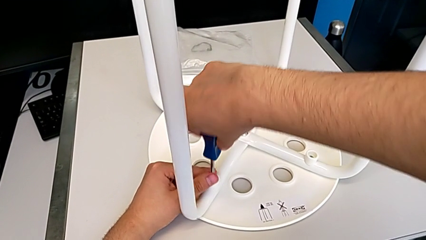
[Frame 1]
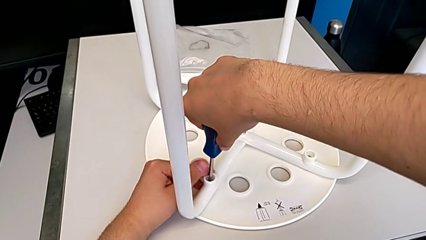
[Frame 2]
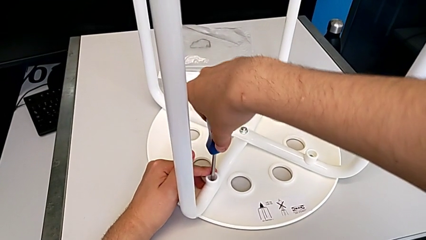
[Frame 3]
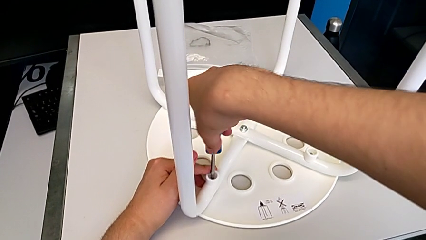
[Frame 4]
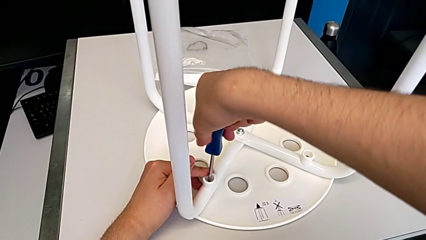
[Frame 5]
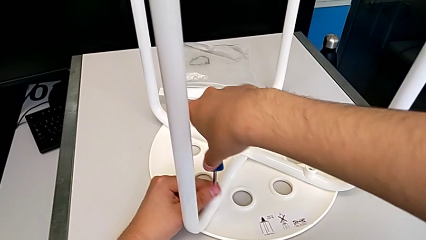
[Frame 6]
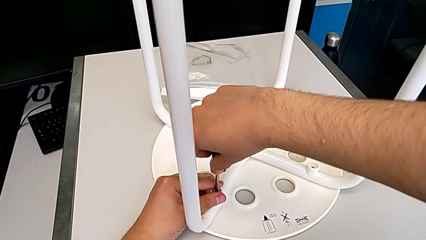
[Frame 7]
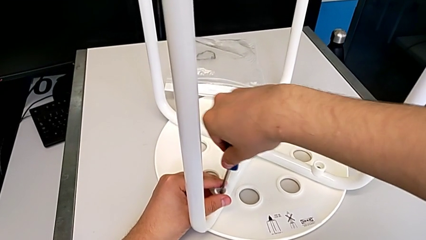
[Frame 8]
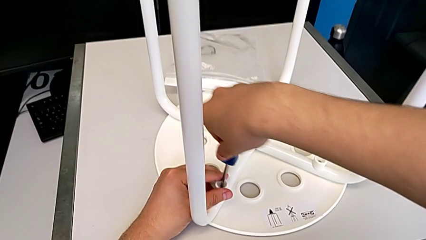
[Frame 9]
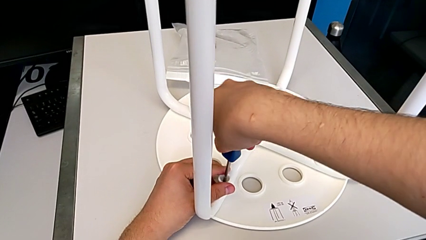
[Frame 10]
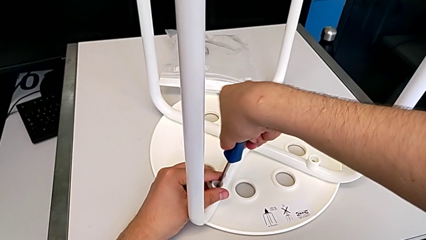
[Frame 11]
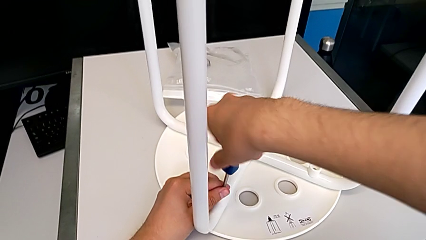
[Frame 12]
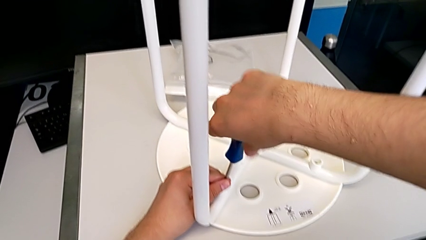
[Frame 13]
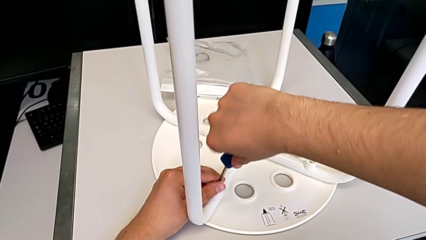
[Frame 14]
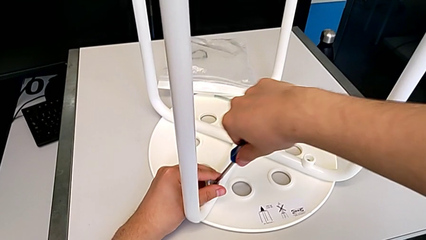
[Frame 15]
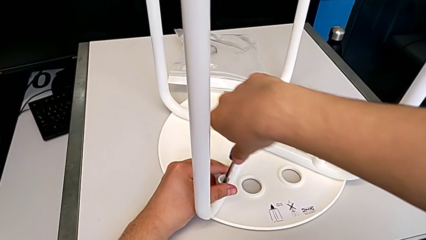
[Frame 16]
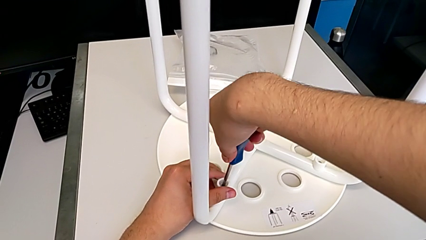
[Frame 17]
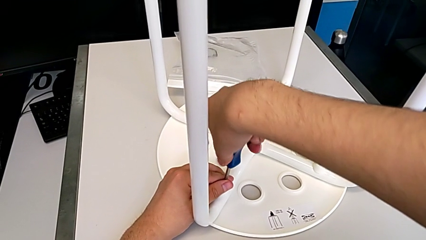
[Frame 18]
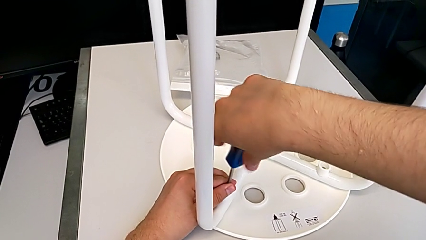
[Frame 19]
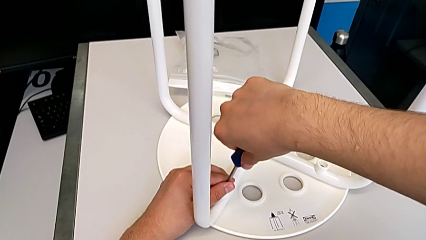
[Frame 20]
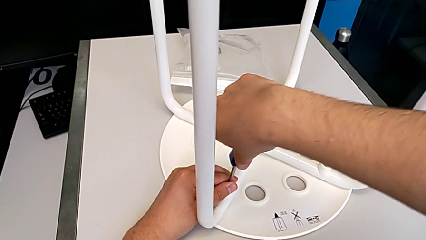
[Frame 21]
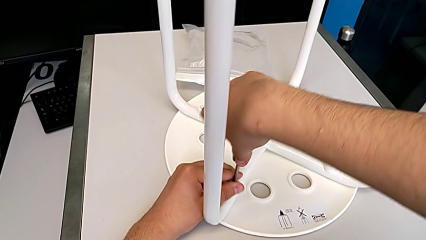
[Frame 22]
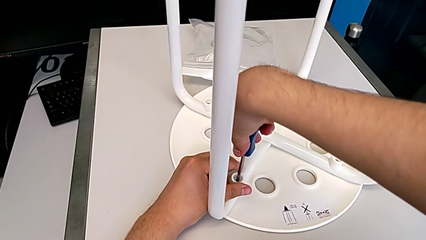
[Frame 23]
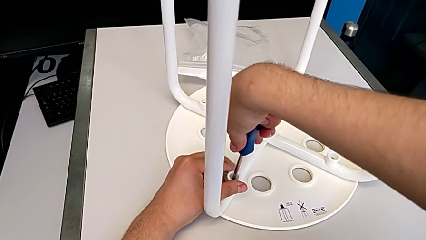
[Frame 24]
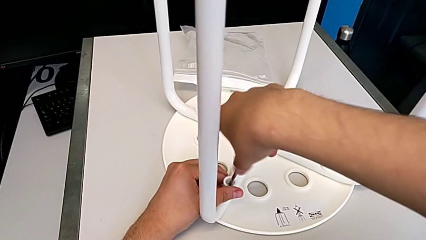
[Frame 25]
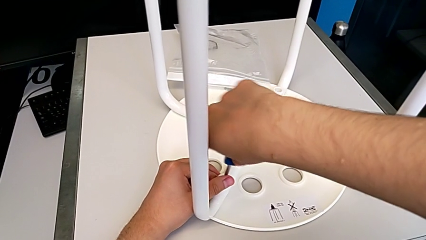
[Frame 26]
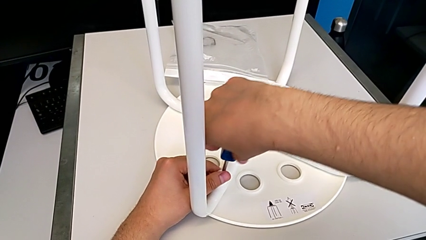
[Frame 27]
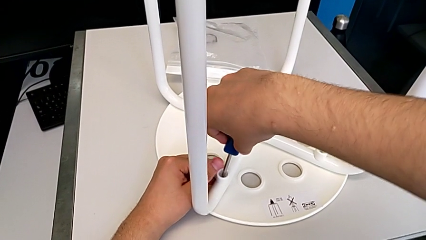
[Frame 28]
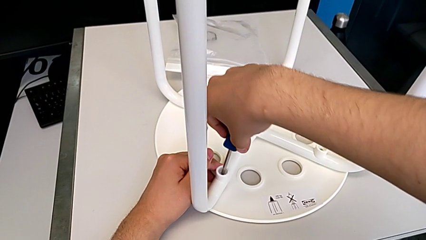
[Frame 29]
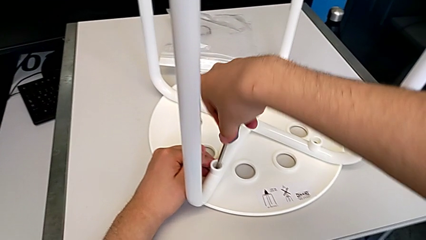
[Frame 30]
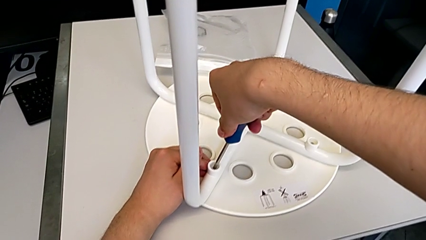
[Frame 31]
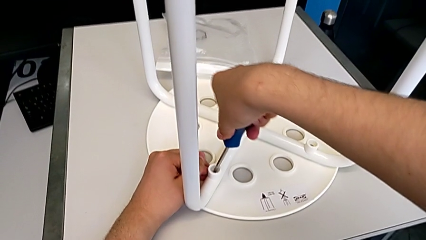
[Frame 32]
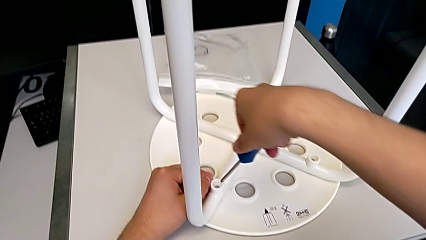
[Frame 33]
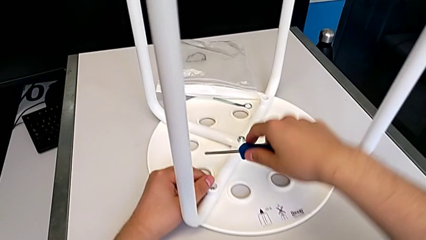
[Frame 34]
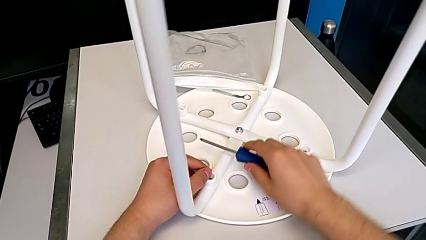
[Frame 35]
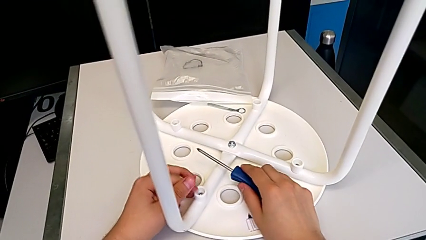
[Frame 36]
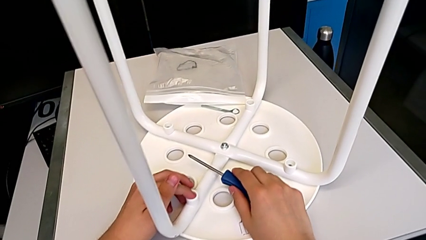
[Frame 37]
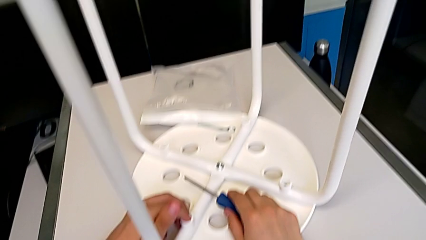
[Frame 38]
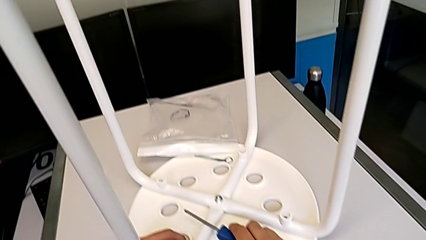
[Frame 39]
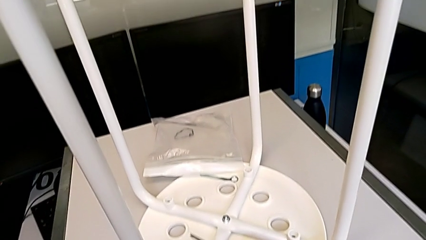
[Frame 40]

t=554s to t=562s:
The camera wearer is screwing the fourth leg of the chair. They keep screwing the fourth leg.

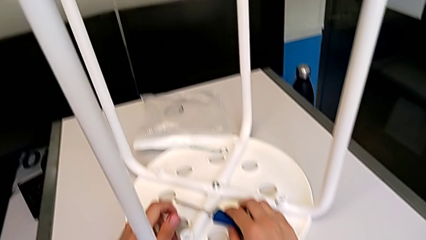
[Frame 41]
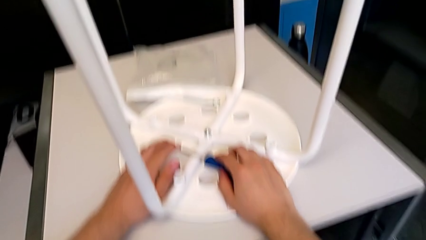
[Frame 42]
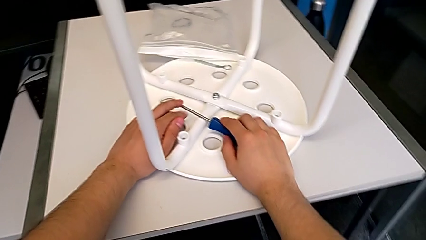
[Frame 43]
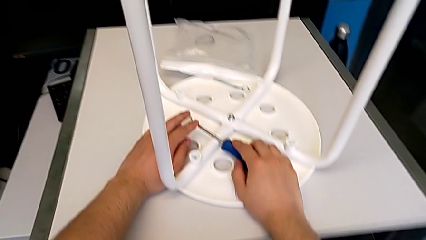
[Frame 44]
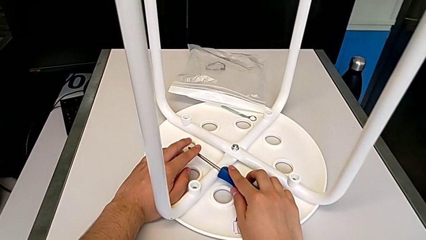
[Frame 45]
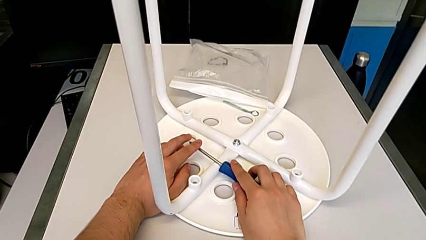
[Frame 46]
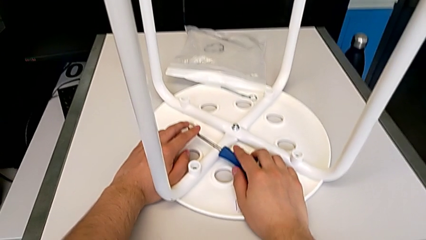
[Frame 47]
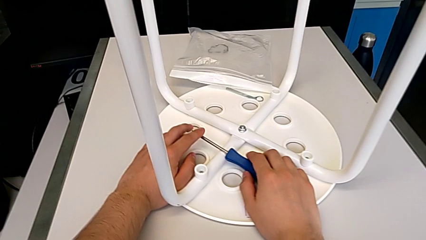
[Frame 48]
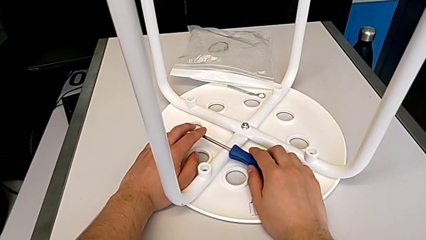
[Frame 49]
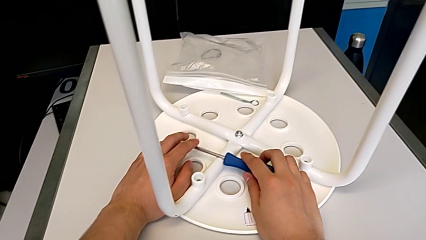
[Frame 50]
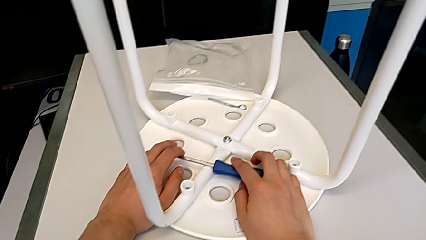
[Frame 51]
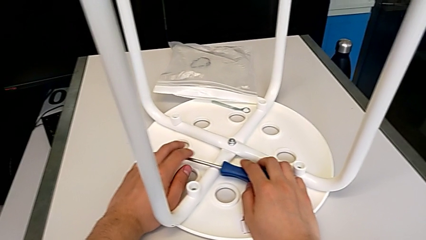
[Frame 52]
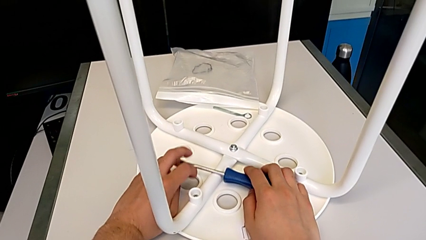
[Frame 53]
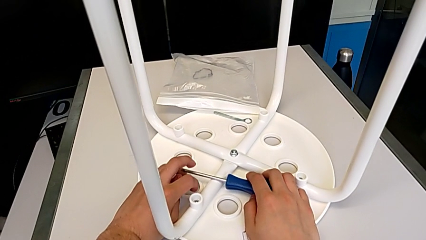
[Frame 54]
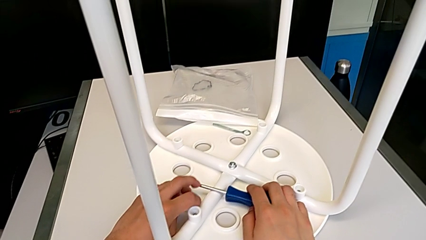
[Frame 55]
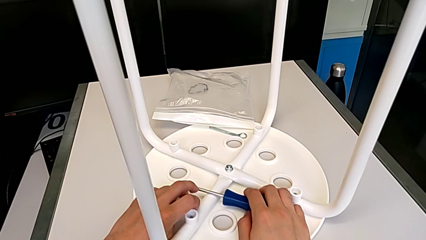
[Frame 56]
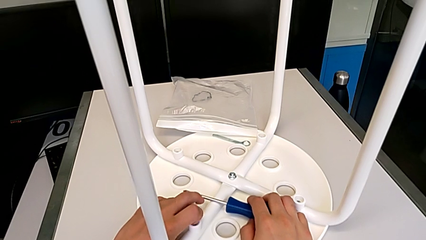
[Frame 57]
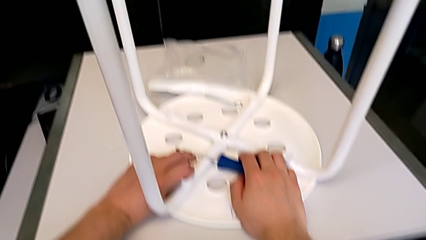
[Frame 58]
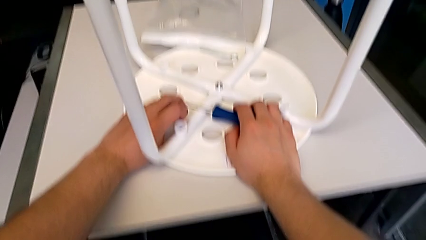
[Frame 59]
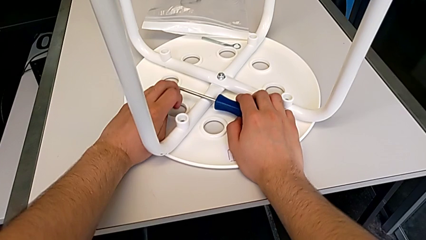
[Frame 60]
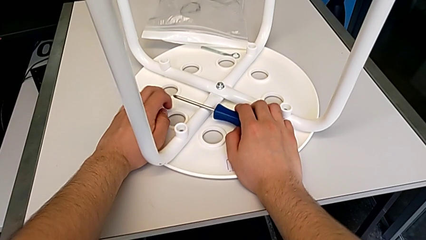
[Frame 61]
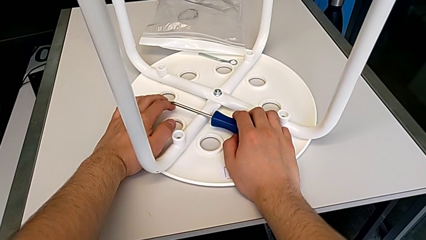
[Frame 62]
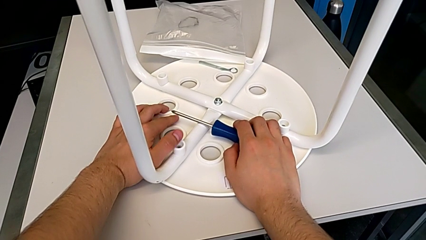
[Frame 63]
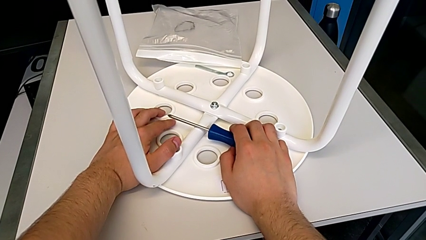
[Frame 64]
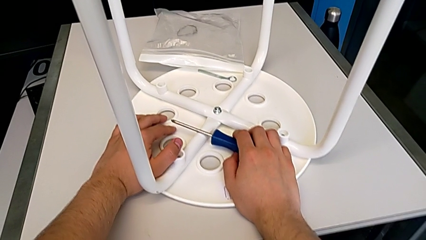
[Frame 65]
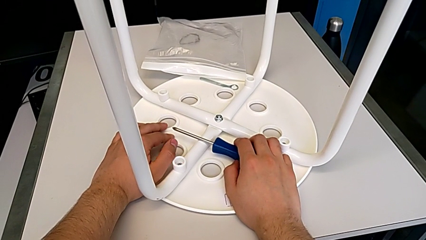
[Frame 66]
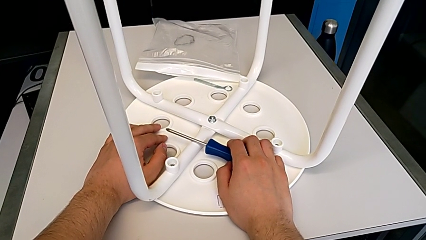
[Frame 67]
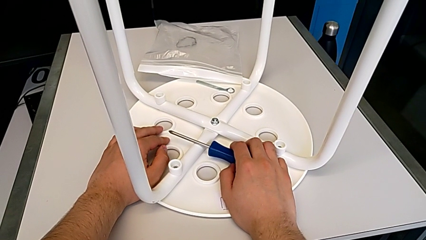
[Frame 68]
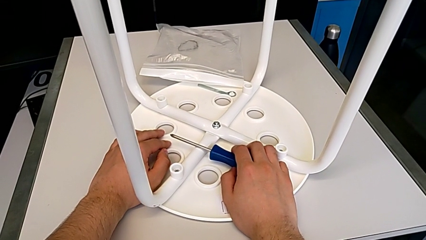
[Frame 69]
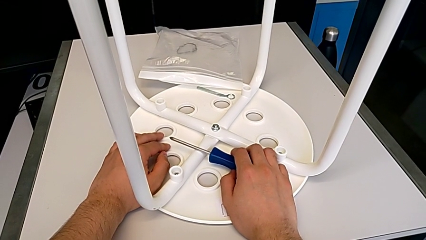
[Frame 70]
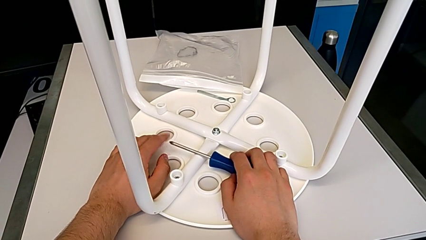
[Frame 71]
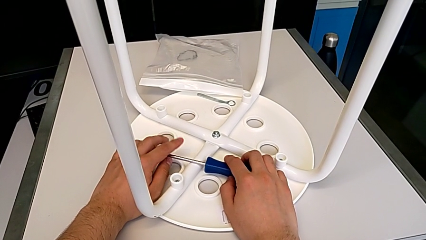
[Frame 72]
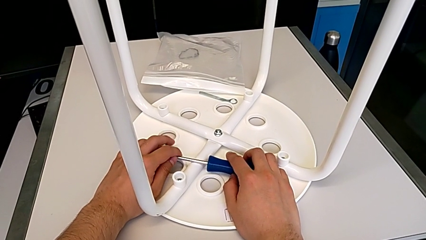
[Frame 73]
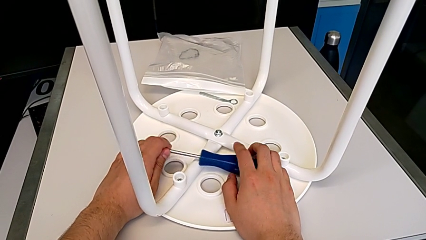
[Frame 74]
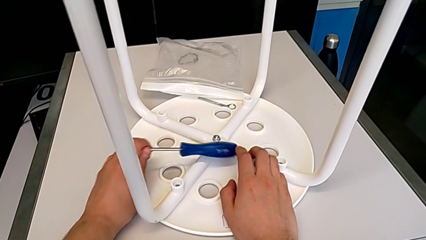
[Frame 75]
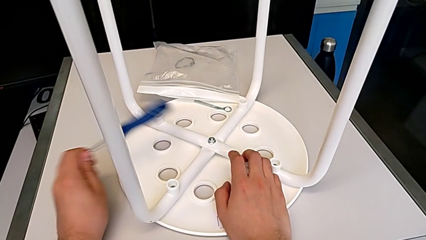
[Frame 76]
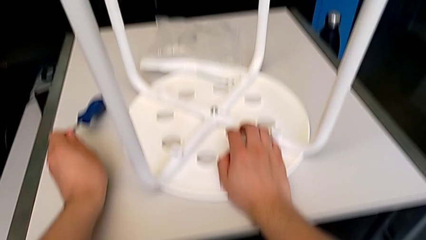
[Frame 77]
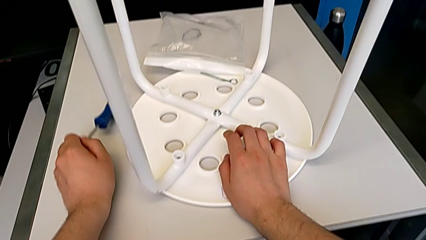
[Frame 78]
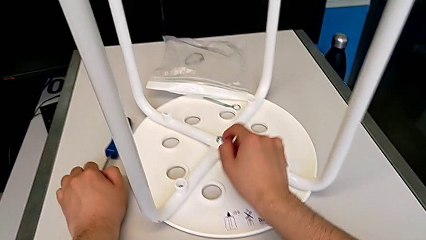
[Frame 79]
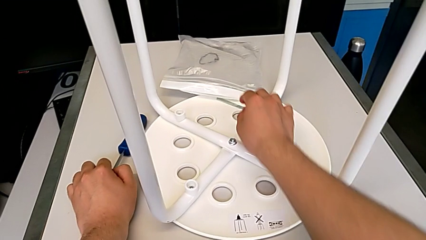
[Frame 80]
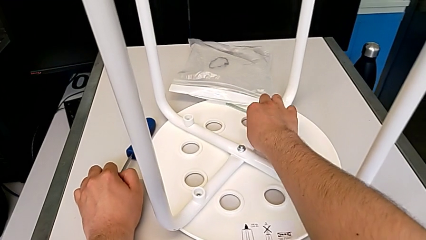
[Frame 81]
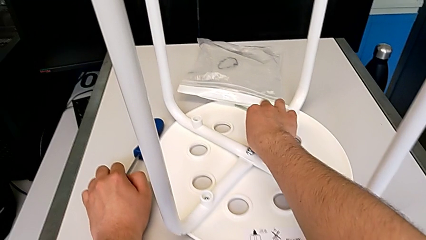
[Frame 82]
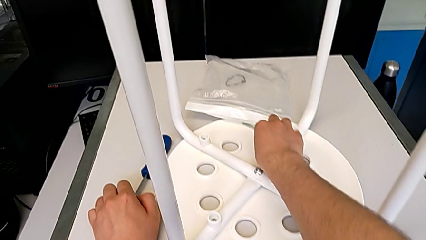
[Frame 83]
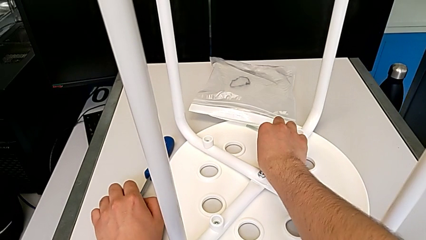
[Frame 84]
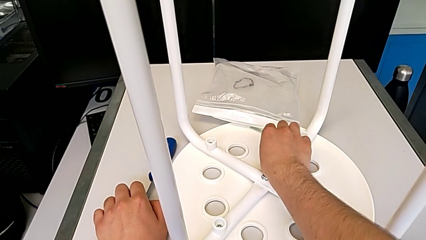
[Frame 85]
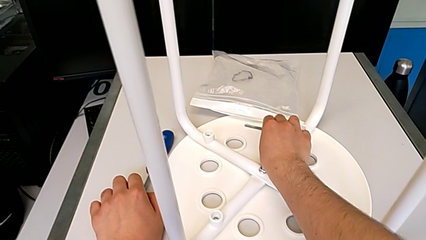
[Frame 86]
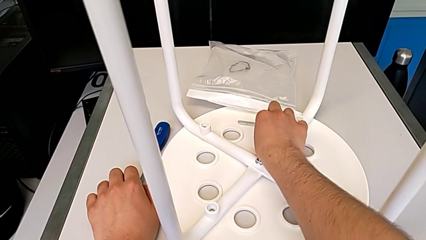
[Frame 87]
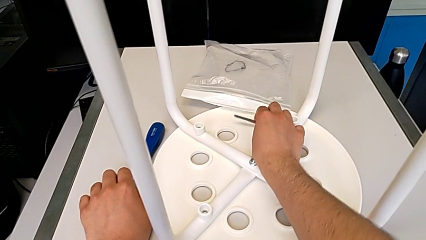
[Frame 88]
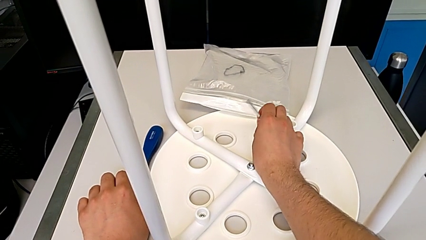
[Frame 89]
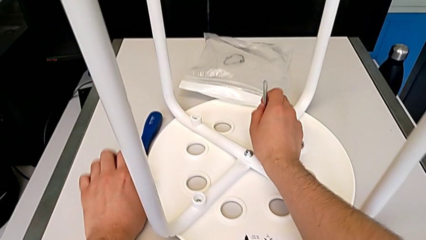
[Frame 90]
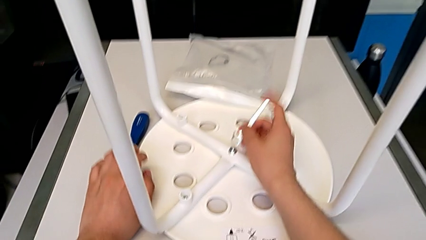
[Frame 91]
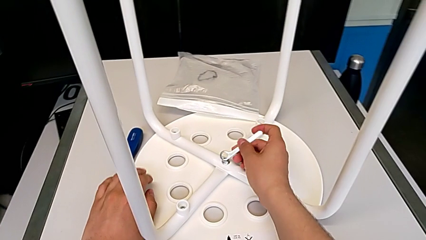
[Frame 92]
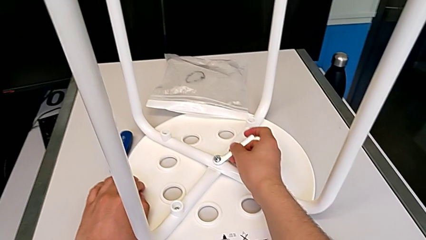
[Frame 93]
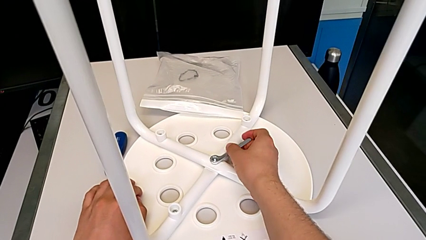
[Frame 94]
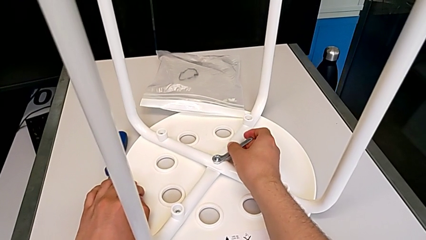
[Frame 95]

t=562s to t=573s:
The camera wearer is tightening the hex nut with the wrench. They wrongly drop the blue screwdriver.
